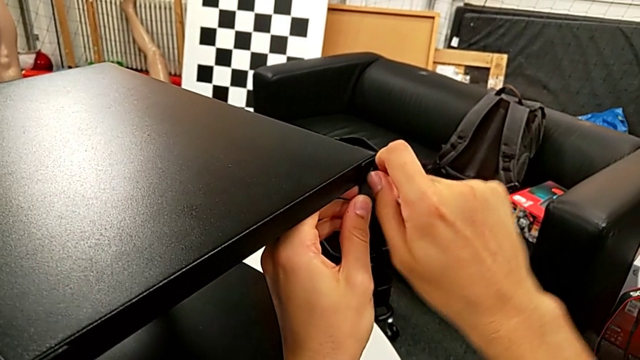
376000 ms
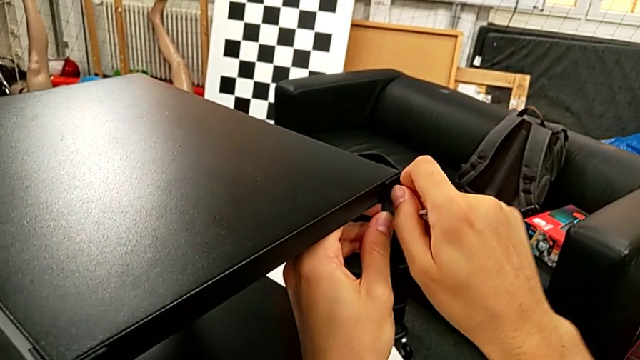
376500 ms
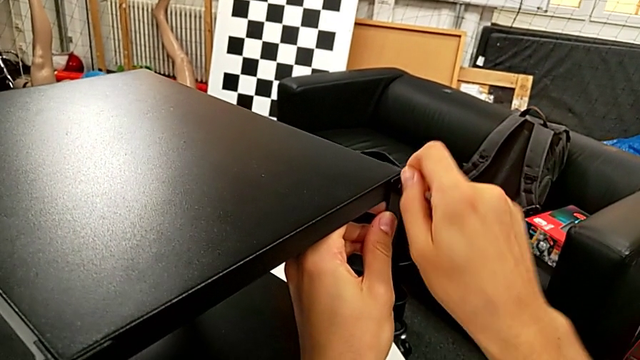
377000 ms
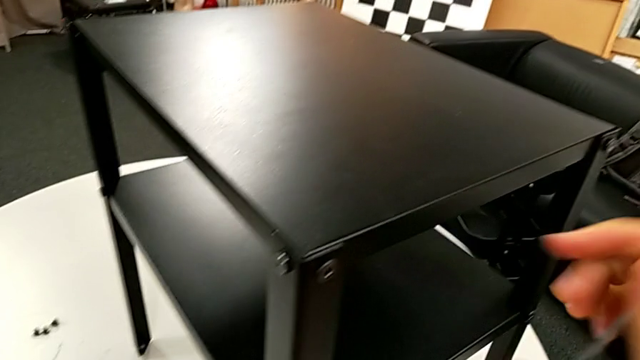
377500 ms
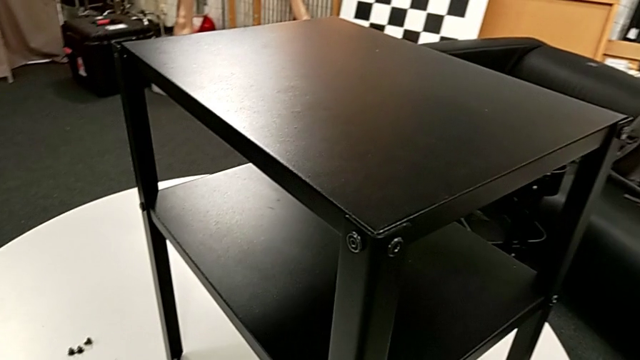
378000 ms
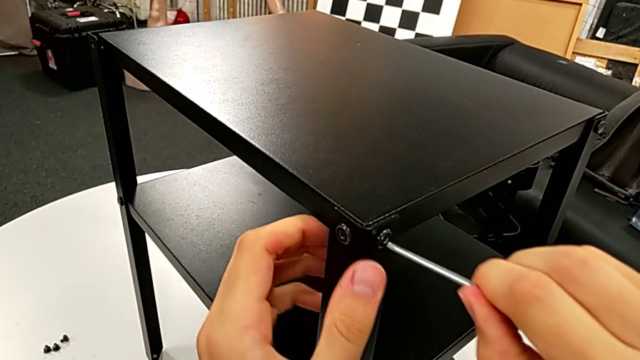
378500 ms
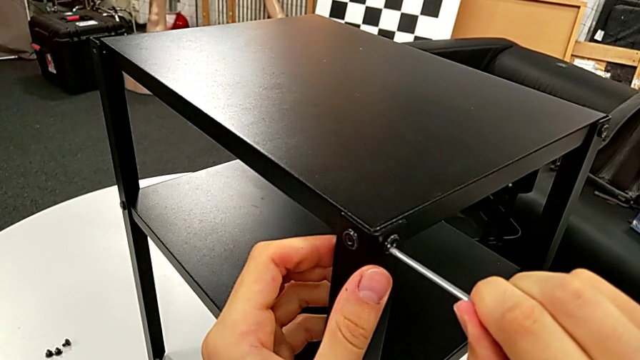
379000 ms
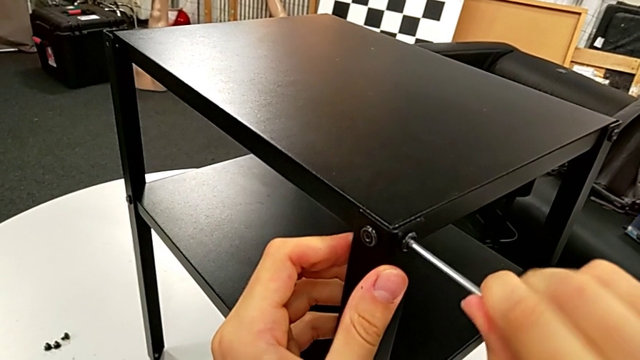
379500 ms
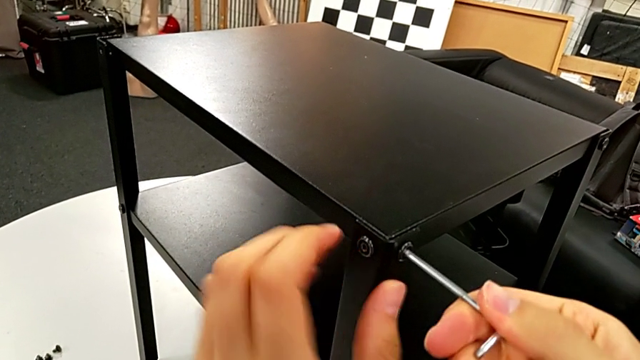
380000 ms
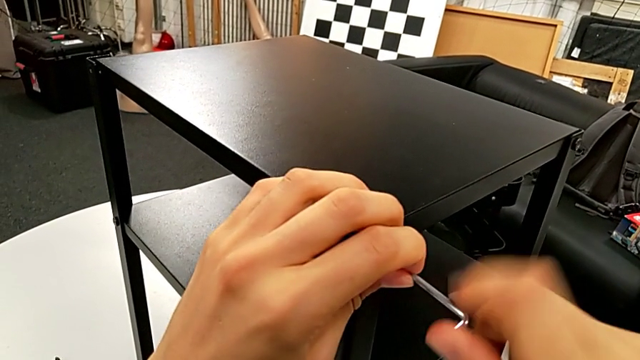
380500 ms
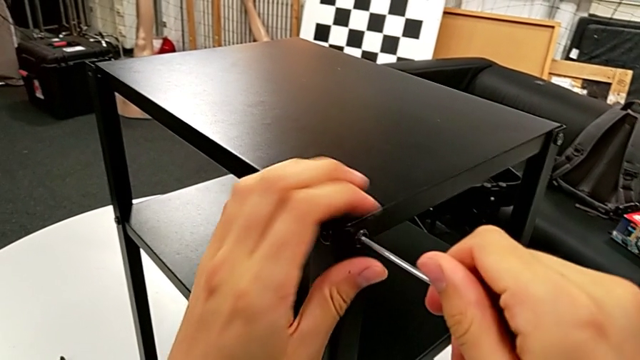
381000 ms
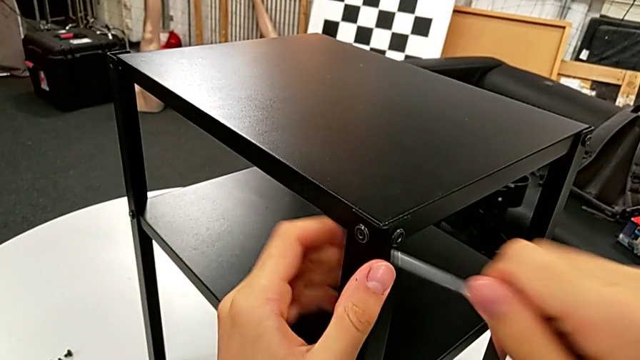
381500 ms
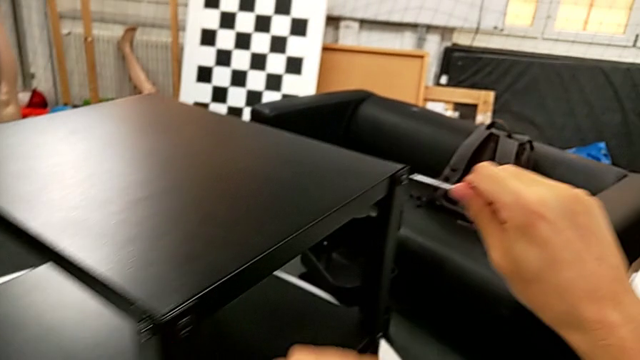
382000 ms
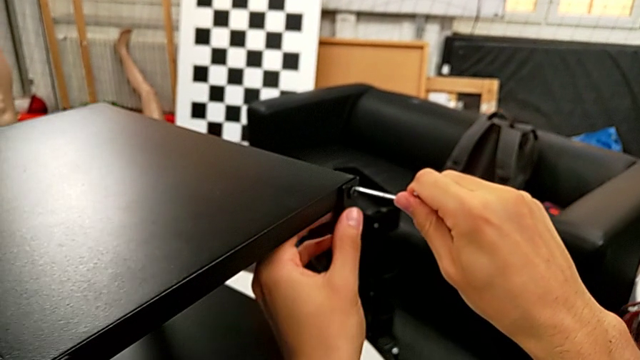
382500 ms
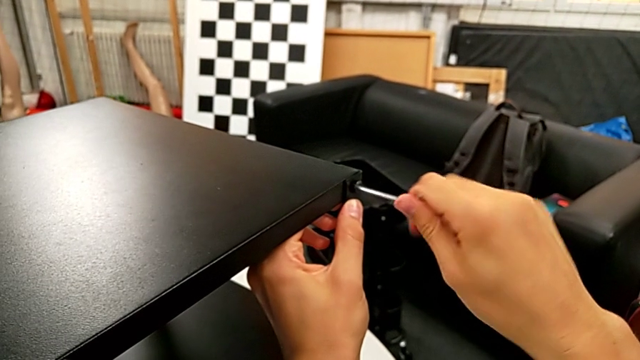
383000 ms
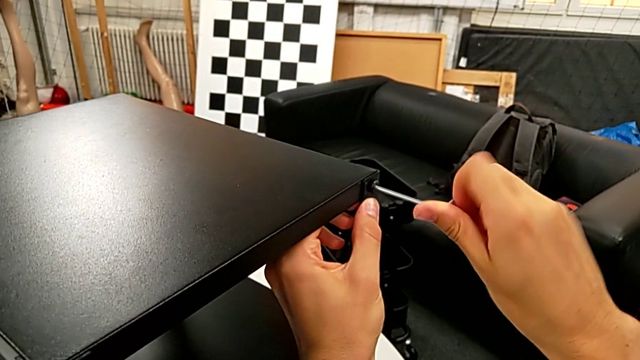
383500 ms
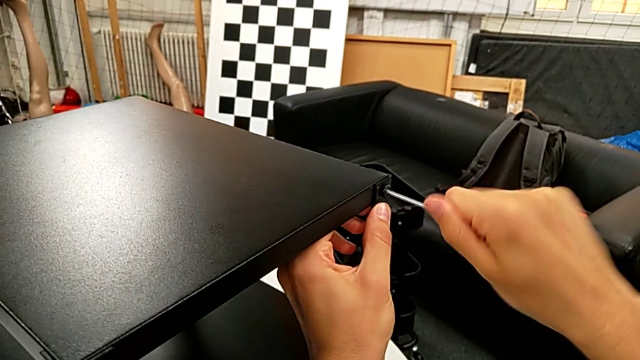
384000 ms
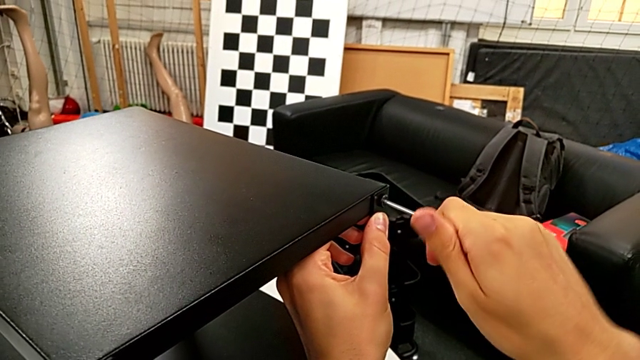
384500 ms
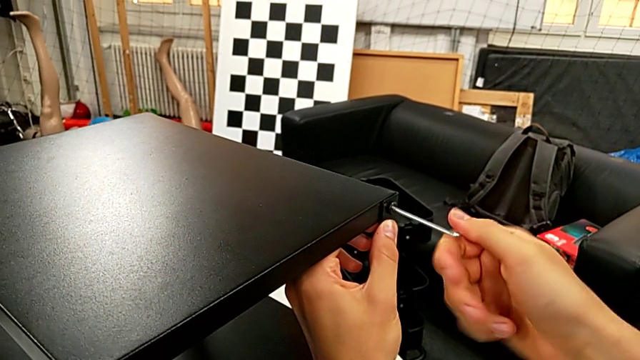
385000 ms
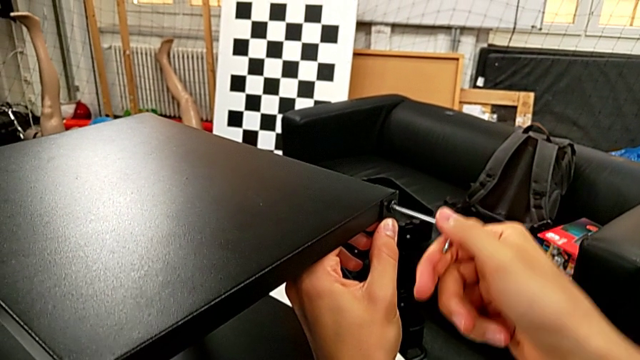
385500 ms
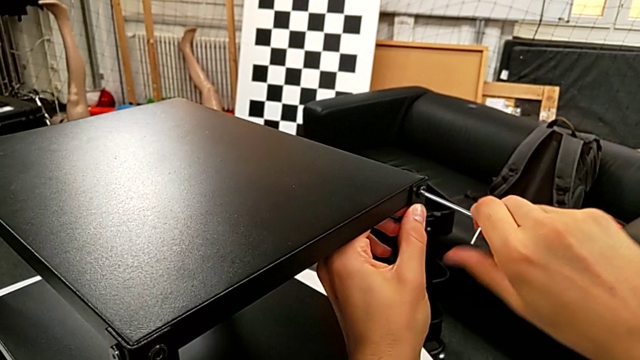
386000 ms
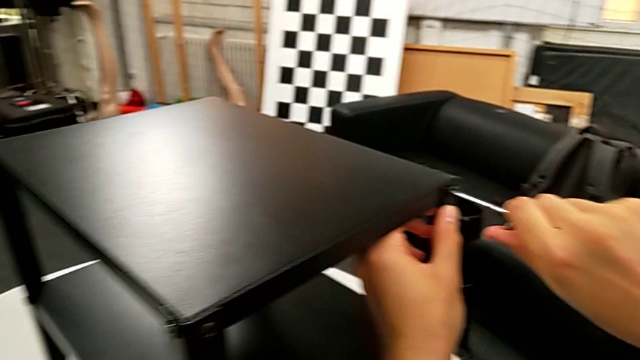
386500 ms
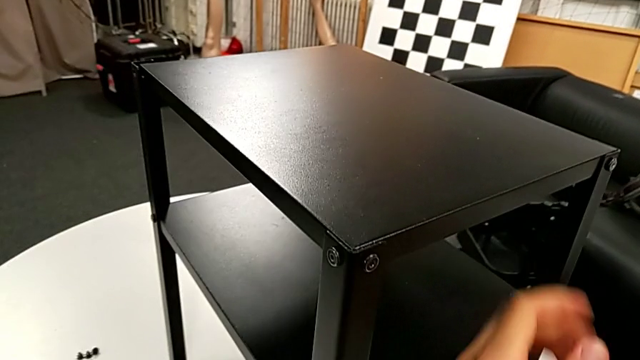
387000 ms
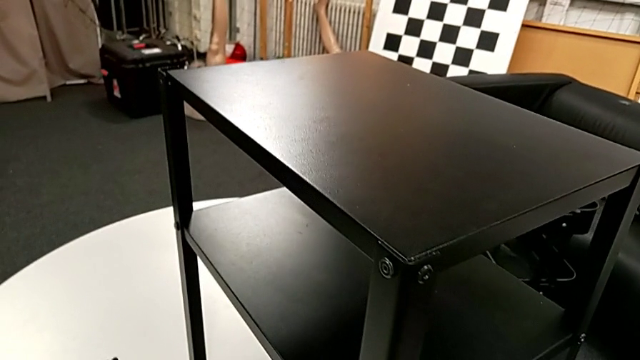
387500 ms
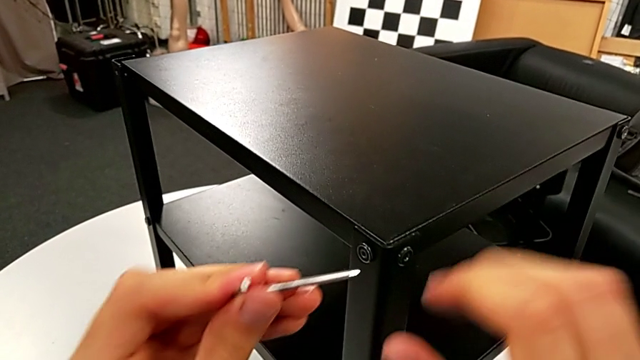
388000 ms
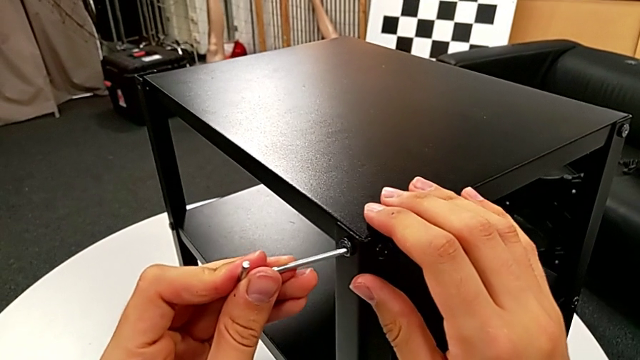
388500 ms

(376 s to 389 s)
The camera wearer is screwing the third leg into place. They insert the Allen wrench, screw the hex socket head, withdraw the Allen wrench, insert it, screw the hex socket head, withdraw the Allen wrench and insert it.

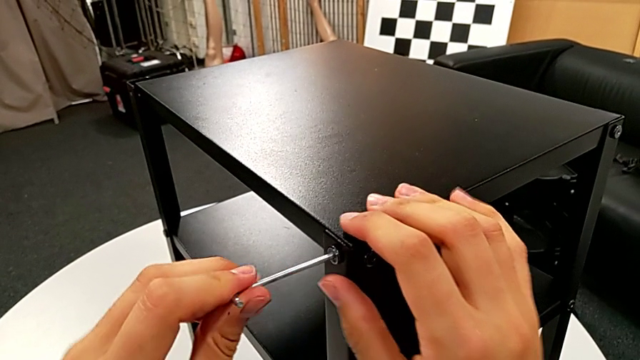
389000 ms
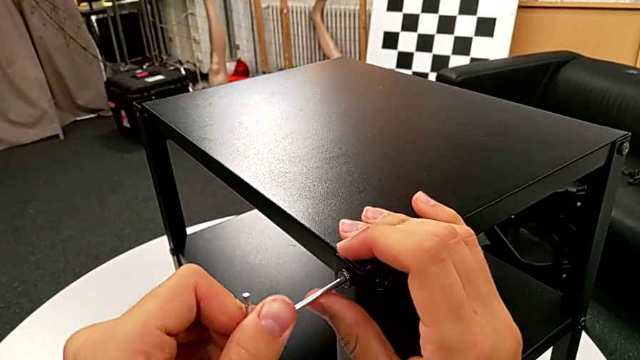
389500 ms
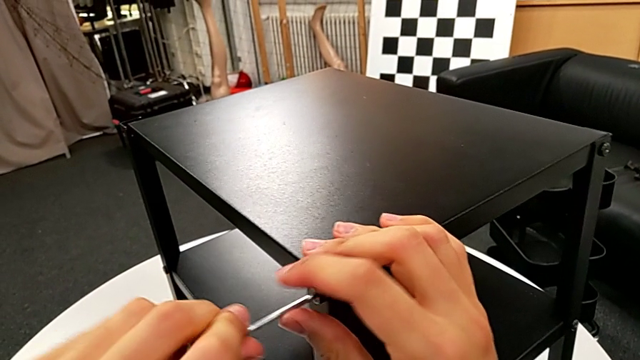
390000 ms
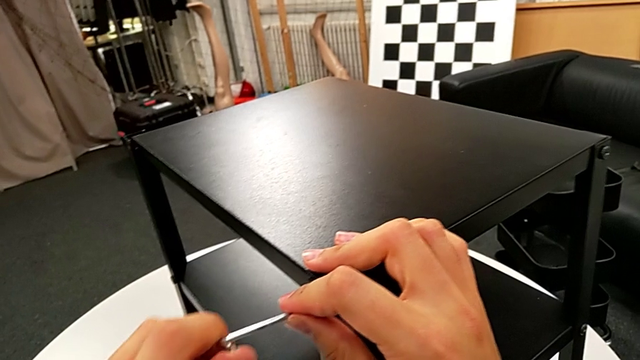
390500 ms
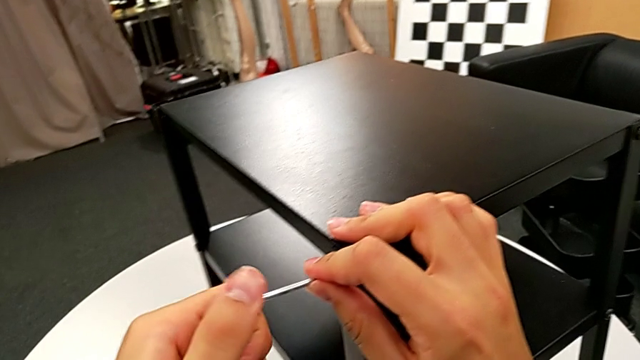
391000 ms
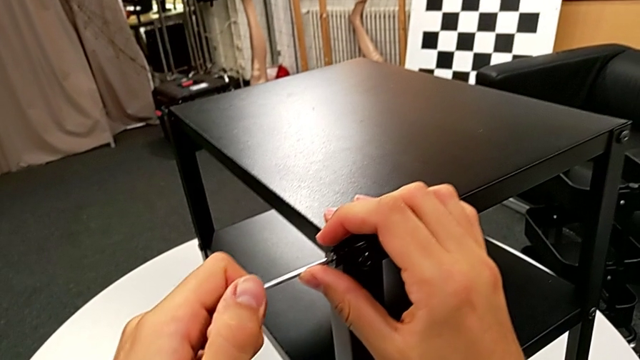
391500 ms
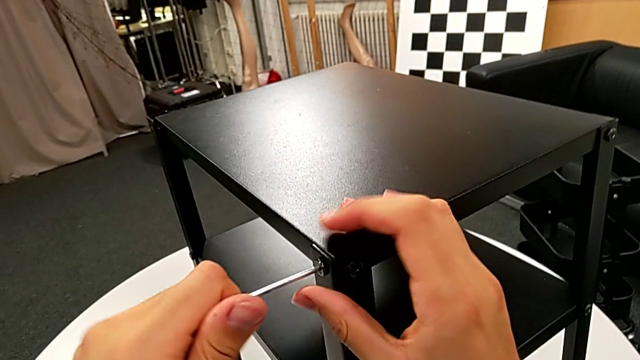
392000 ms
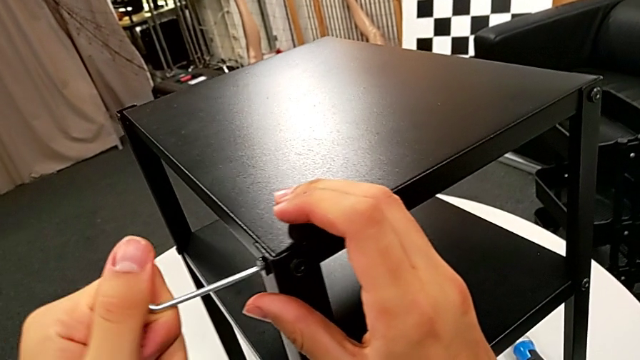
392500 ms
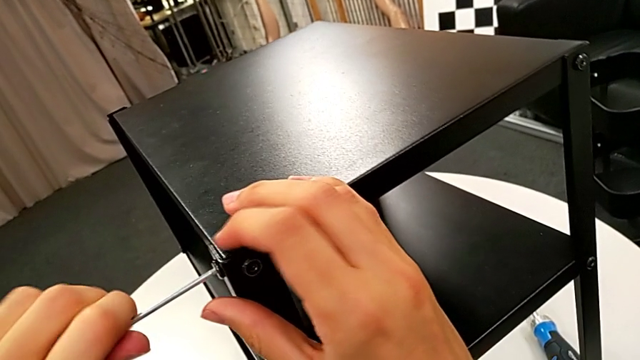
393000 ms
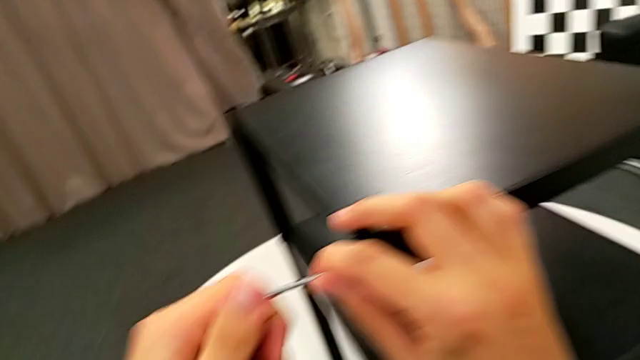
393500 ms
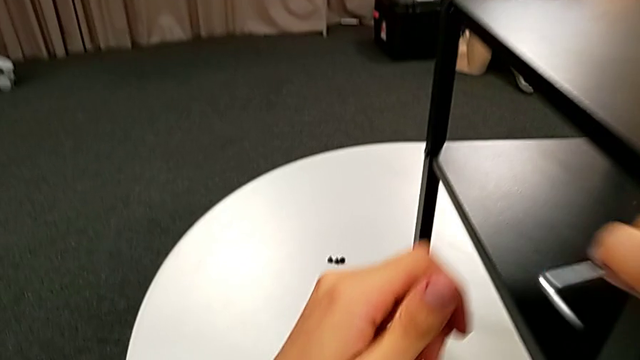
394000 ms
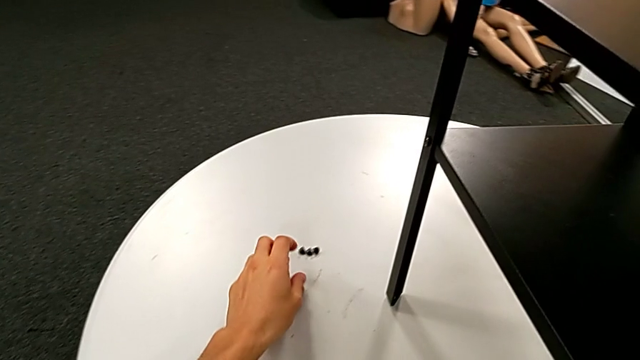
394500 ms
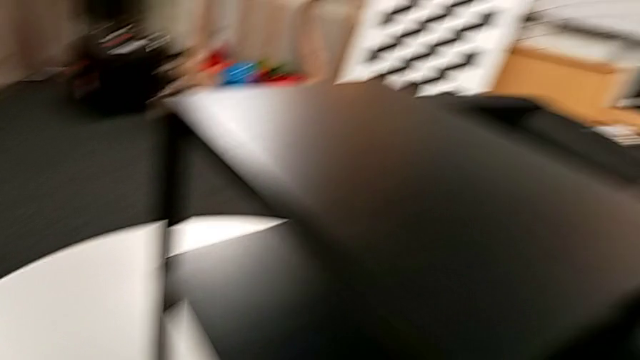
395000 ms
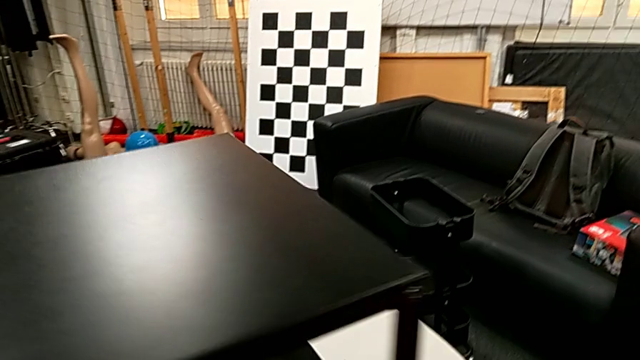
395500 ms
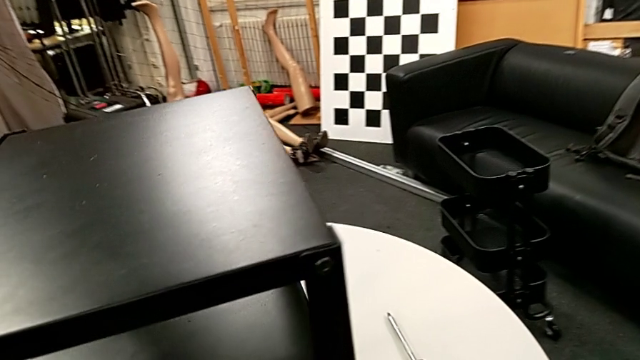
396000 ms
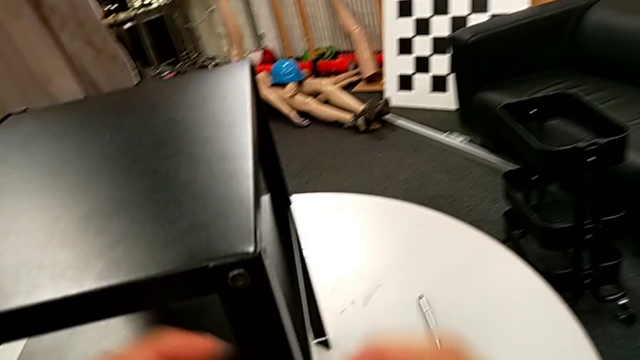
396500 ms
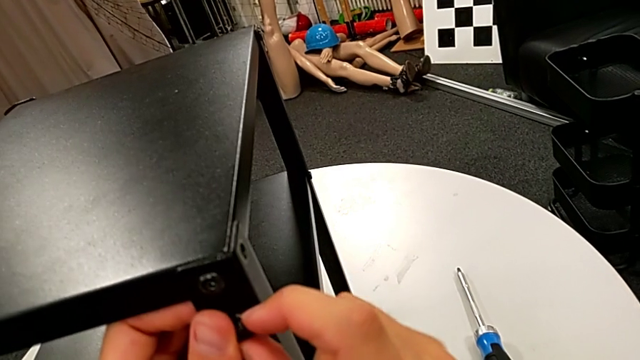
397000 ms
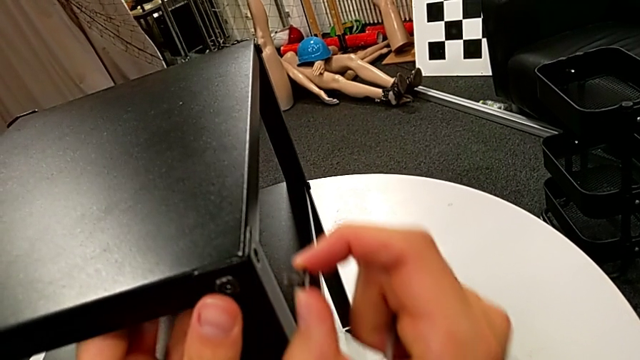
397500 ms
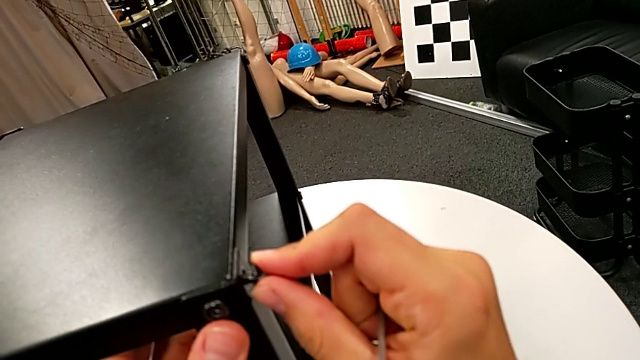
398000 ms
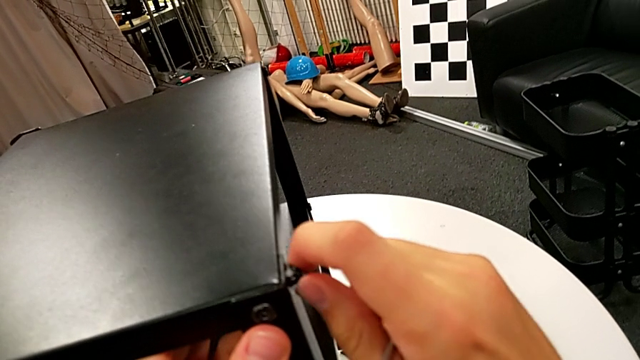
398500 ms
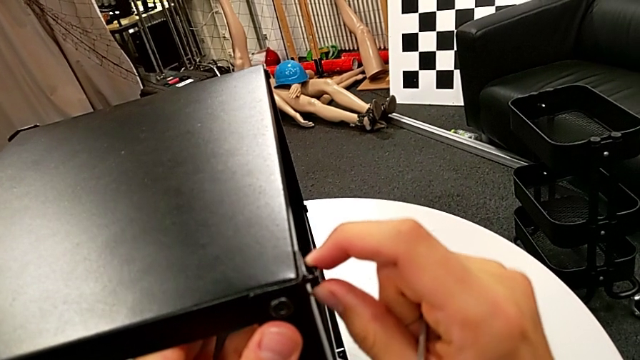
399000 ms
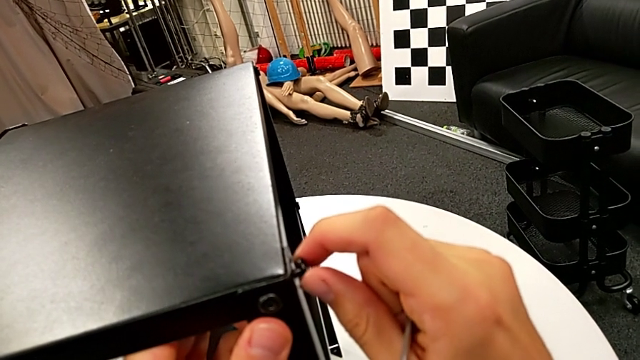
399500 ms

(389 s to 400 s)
The camera wearer is screwing the third leg into place. They screw the hex socket head, withdraw the Allen wrench, grab the hex socket head, approach the nightstand and insert the hex socket head.
